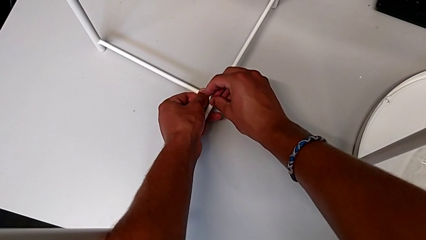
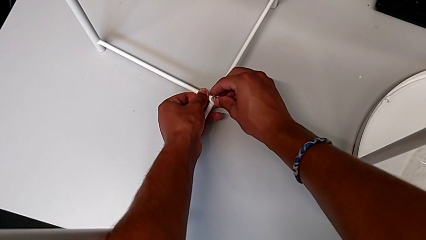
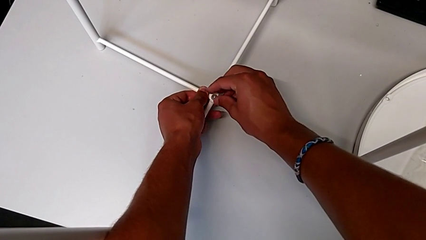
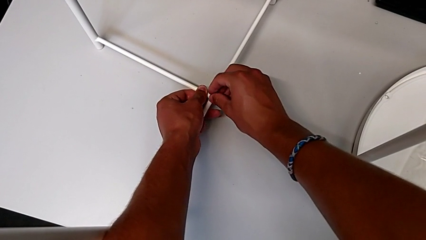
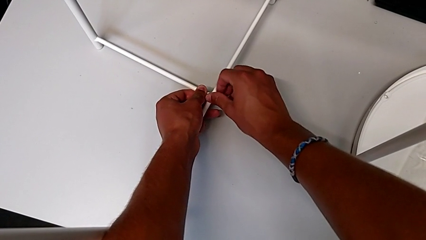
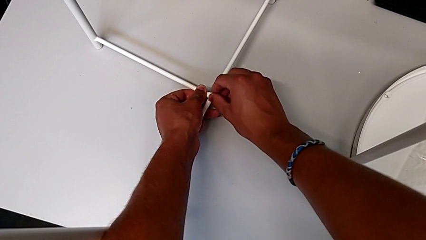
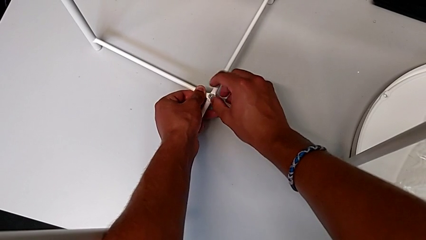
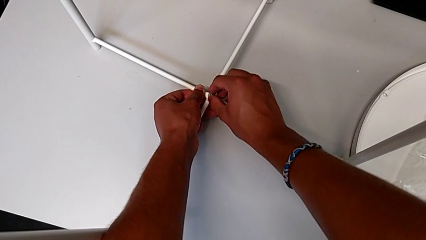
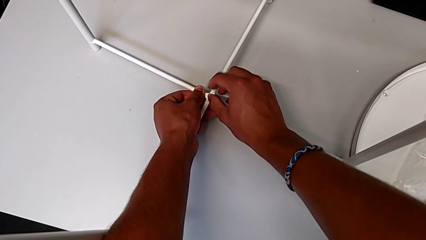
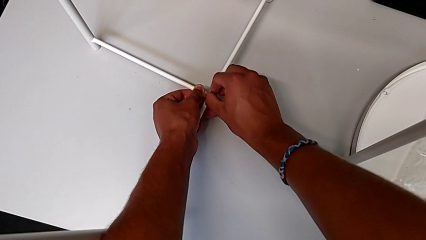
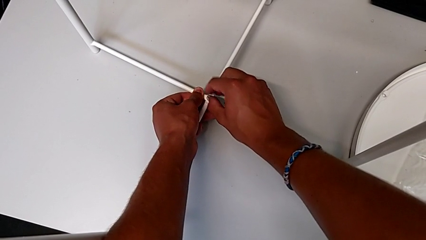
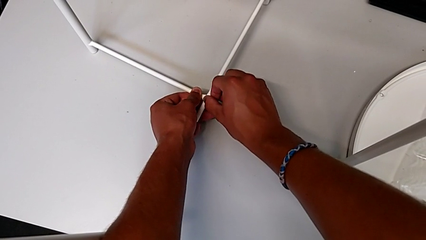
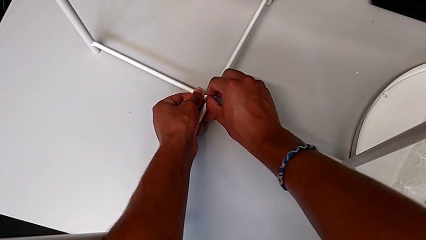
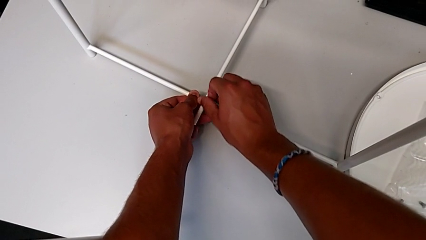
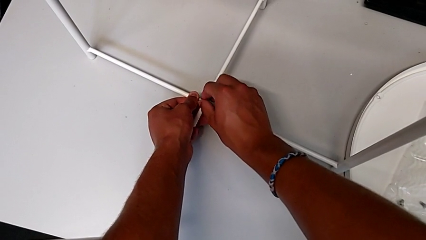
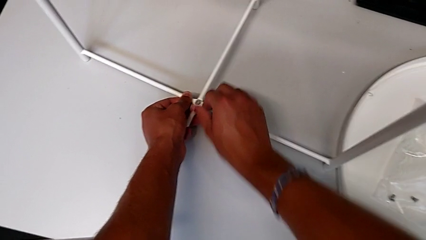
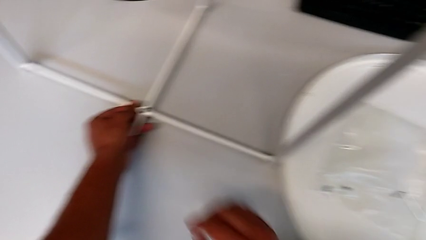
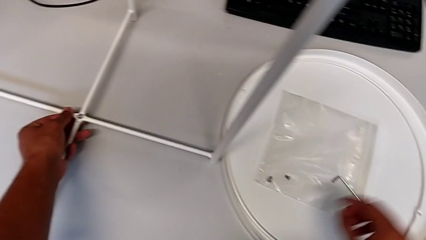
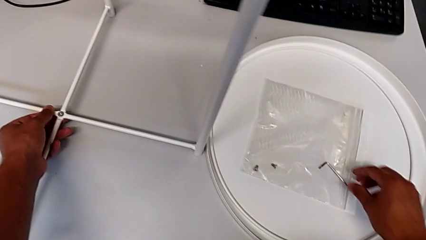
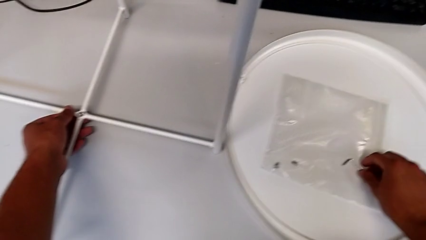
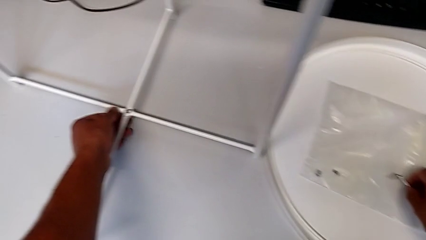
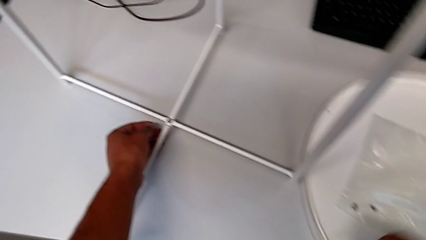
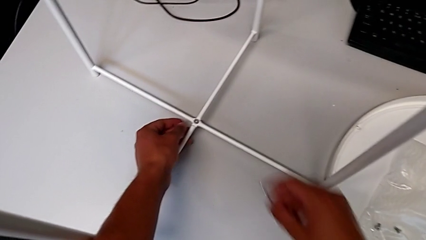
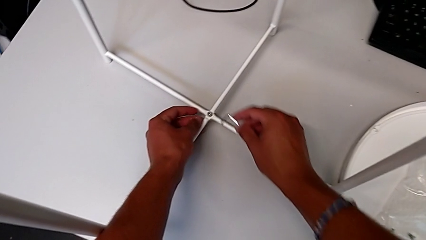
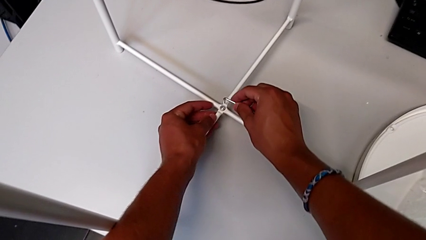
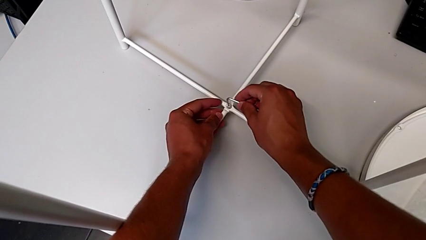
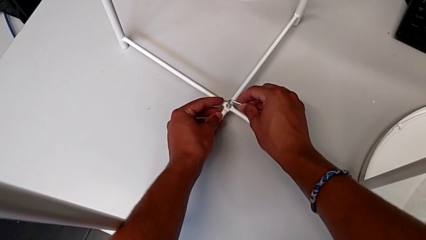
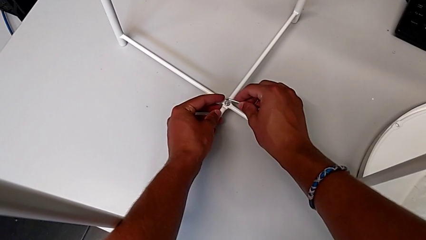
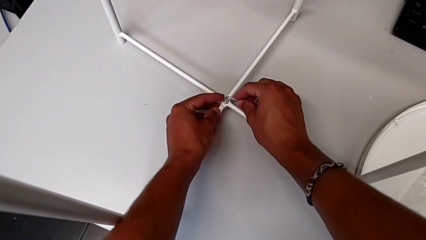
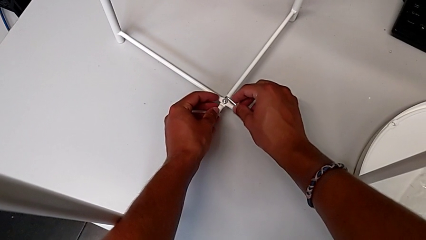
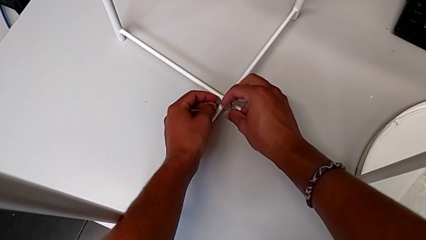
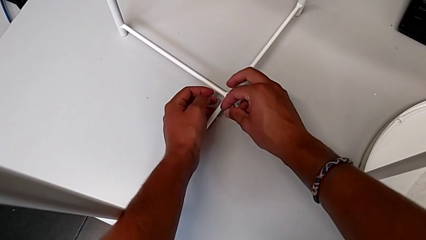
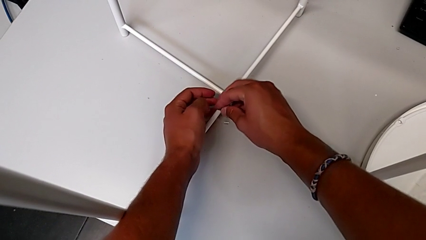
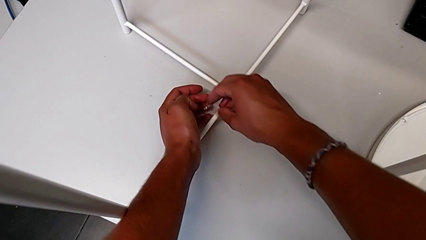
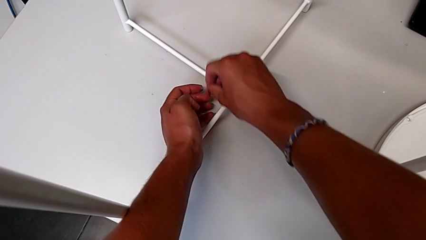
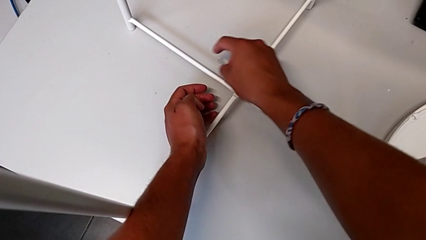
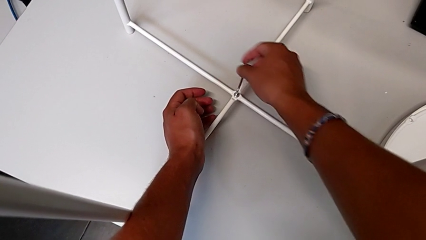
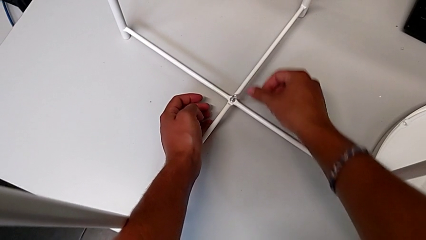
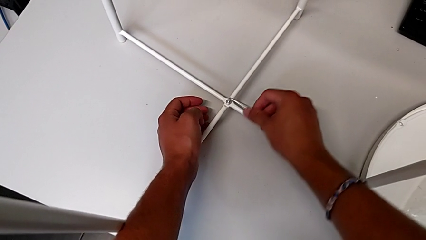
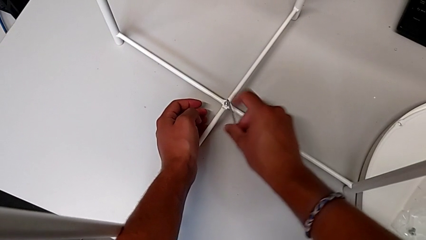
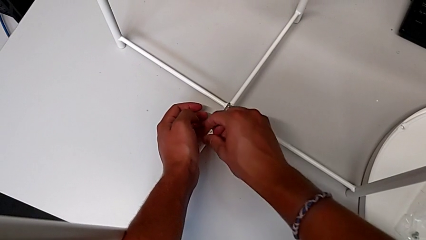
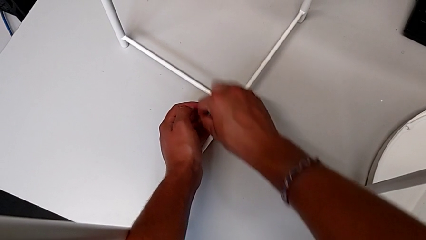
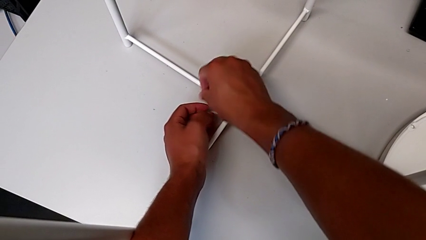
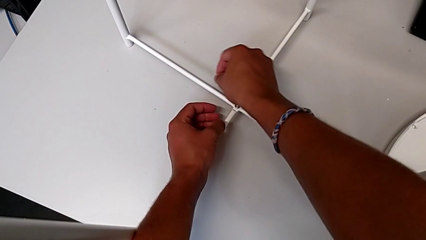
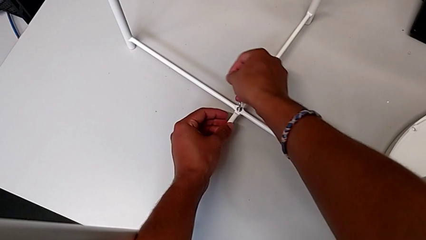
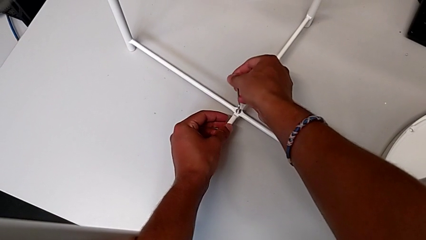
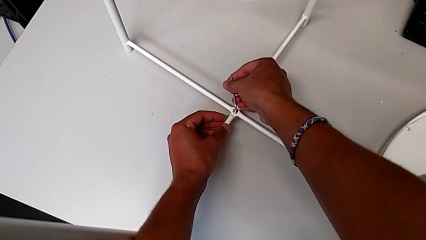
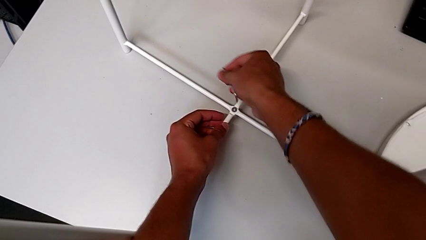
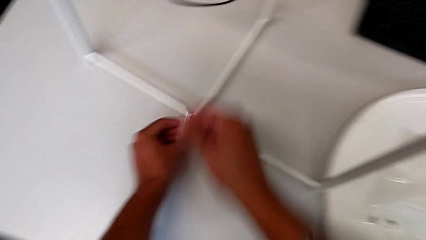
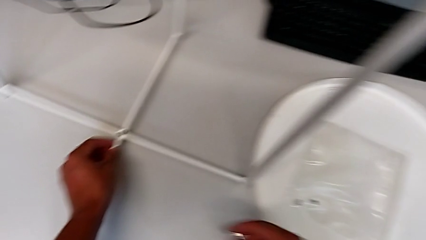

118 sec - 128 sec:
The camera wearer is assembling the bottom screw. They screw the hex socket head, grab the Allen wrench, insert it, screw the hex socket head and withdraw the Allen wrench.

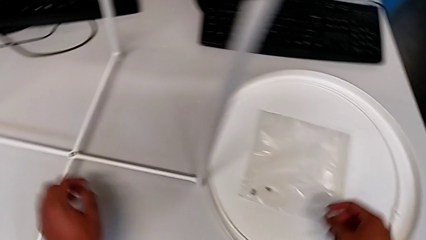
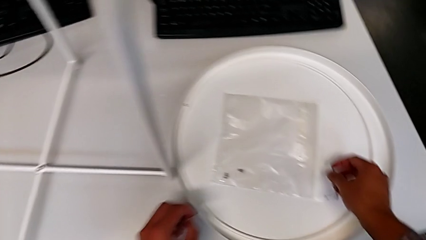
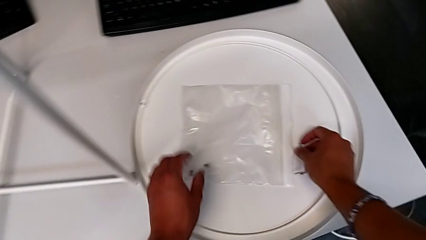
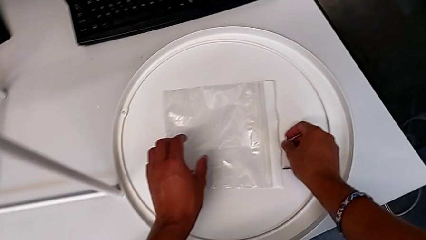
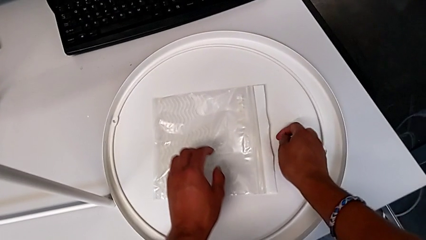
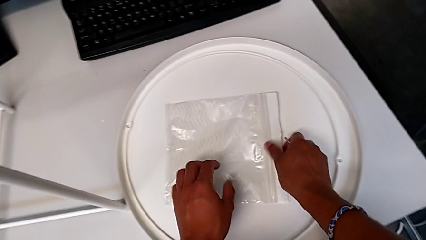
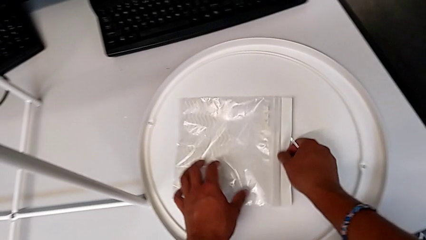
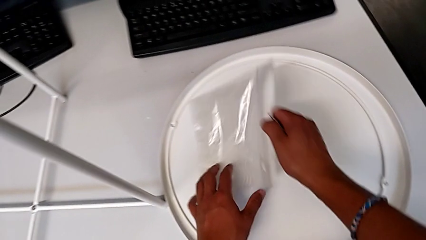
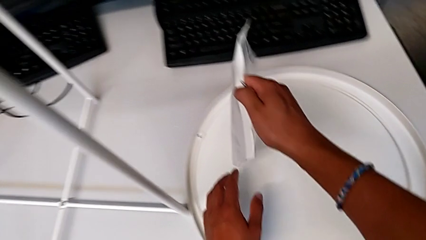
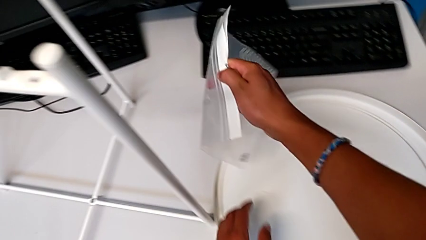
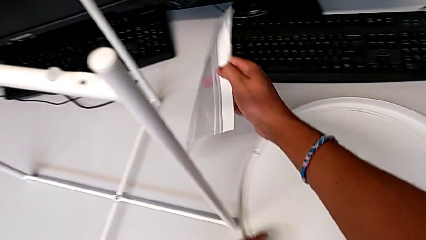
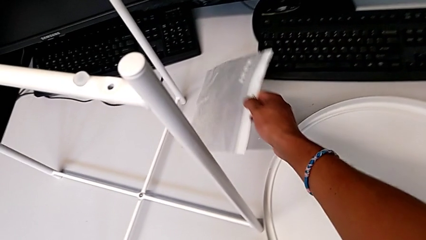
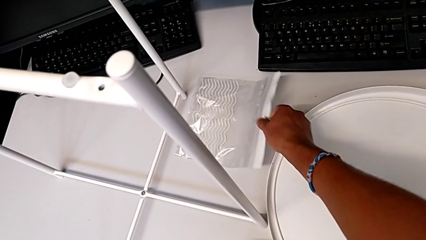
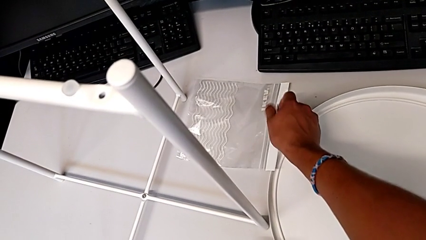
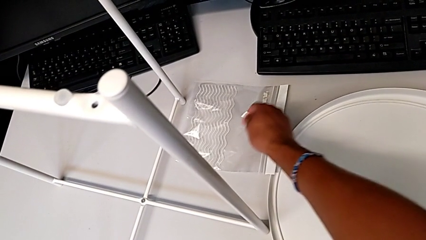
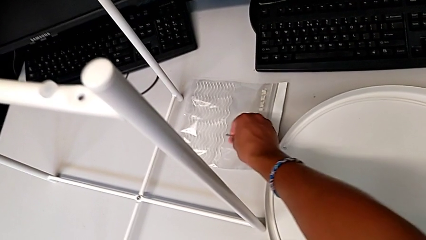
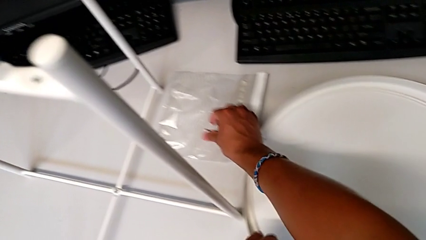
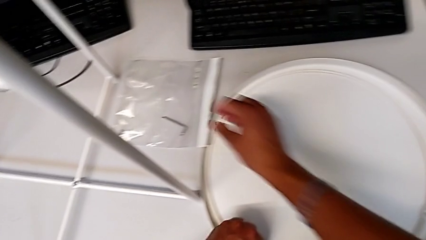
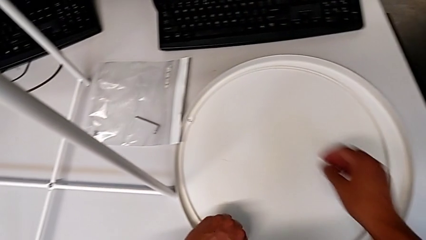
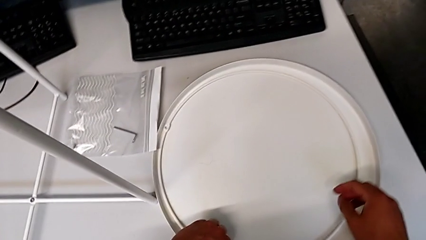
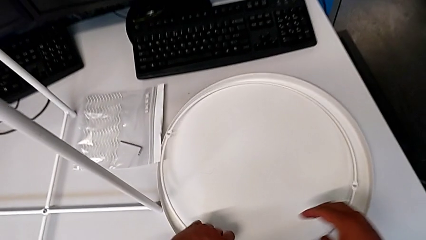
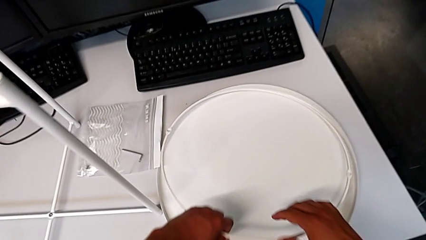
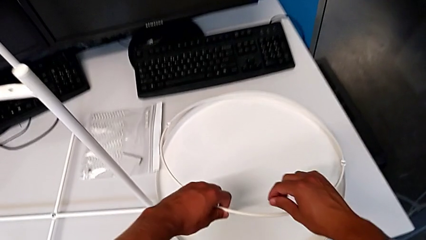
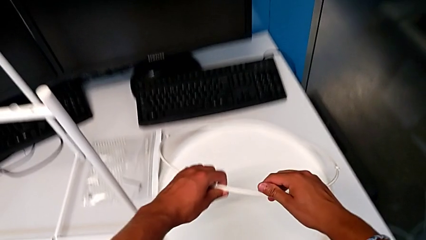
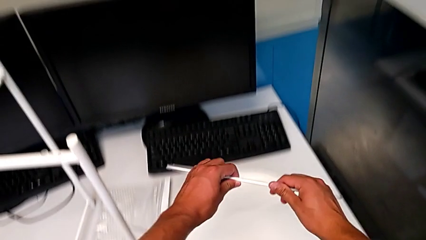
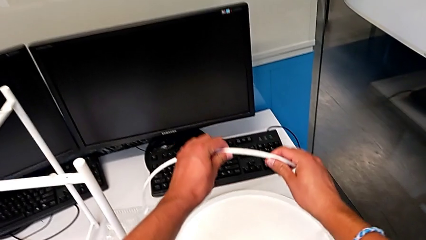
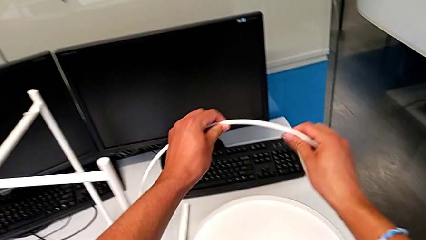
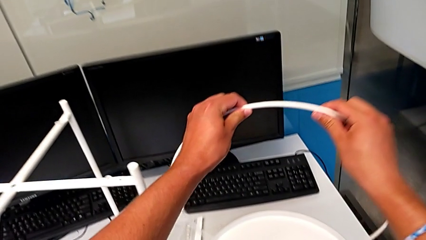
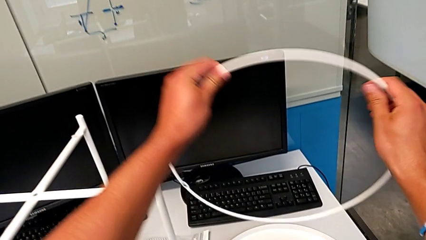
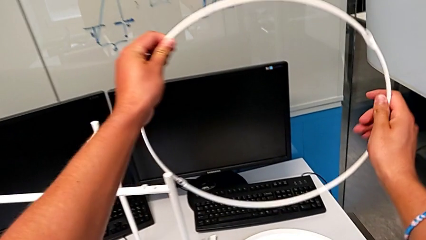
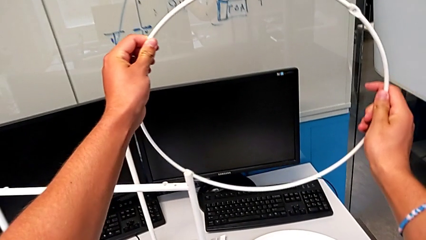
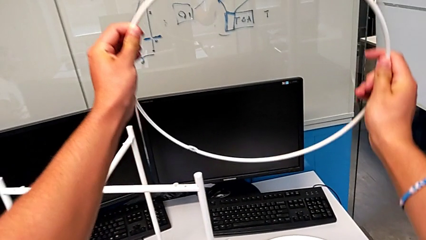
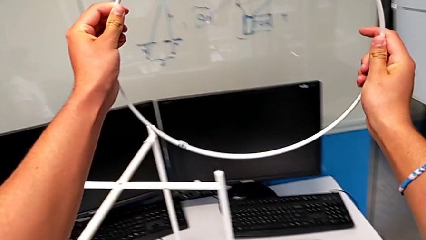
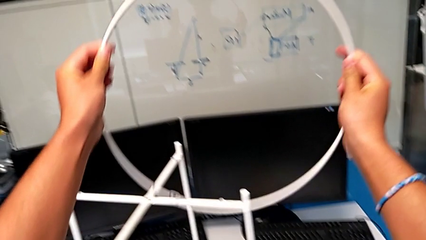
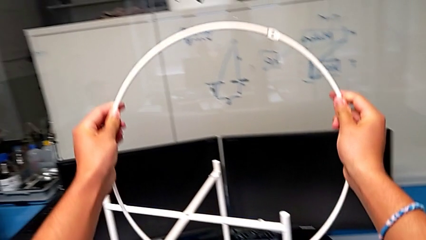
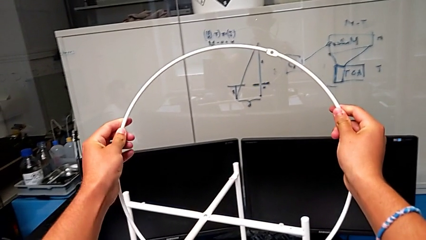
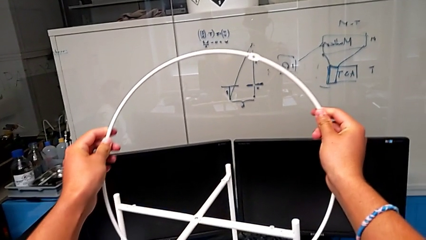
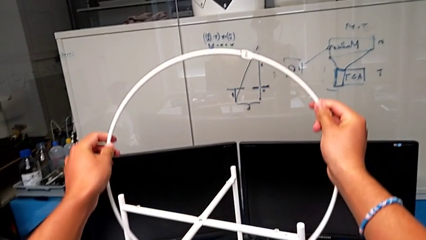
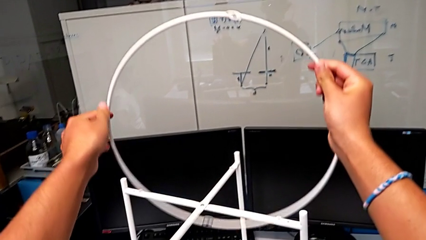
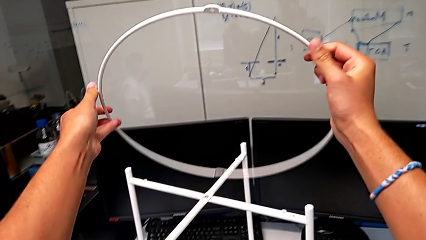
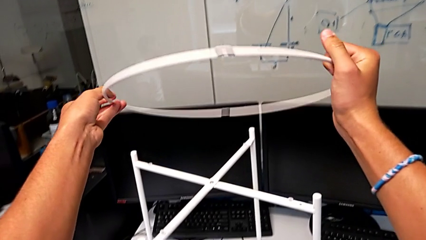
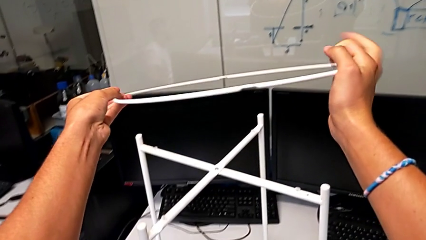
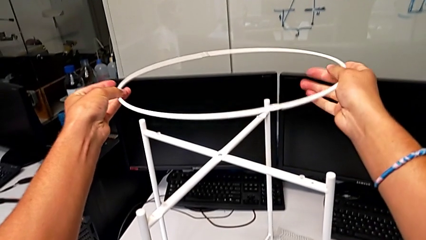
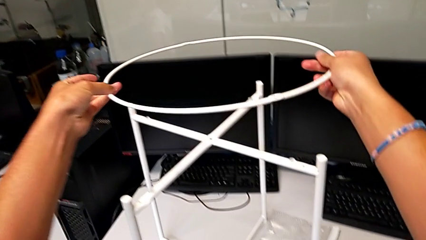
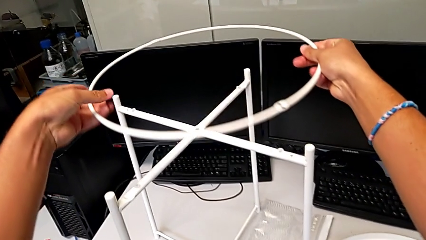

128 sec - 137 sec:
The camera wearer is putting the circle on the leg. They place the Allen wrench, place the hex socket head, place the Allen wrench, grab the circle, lift it and rotate it.
